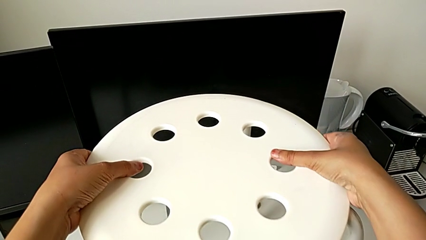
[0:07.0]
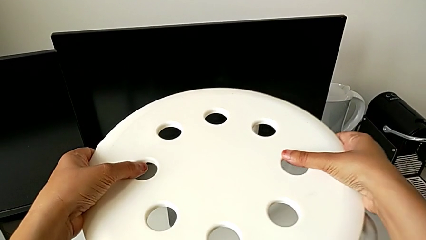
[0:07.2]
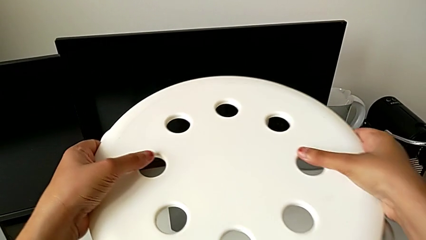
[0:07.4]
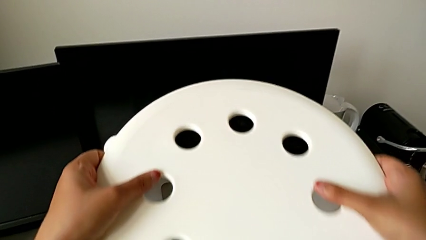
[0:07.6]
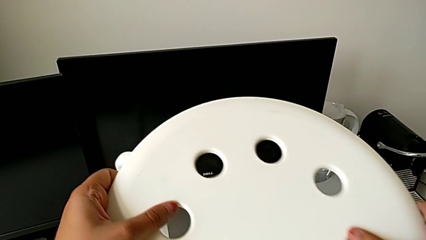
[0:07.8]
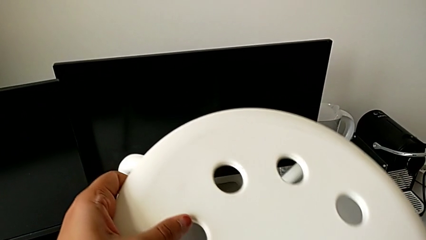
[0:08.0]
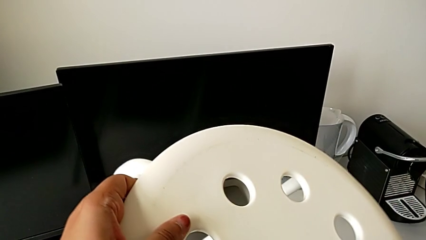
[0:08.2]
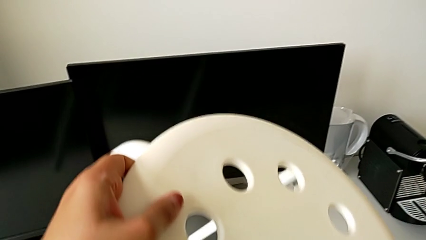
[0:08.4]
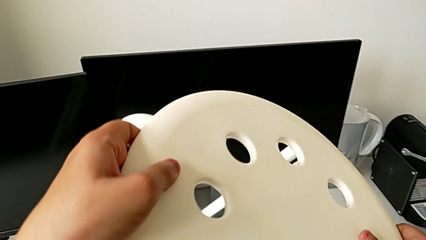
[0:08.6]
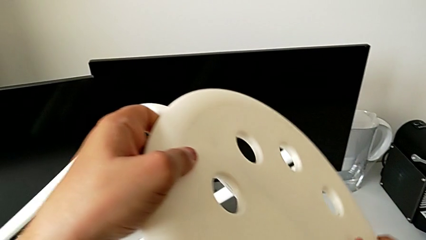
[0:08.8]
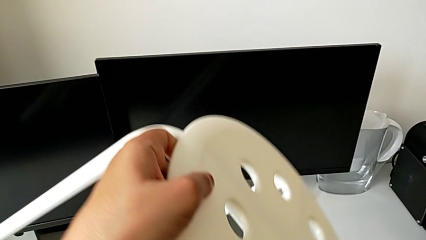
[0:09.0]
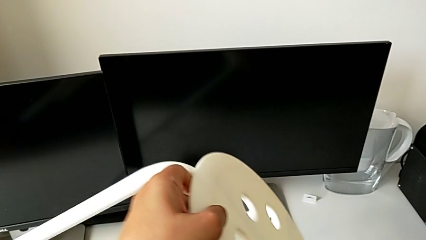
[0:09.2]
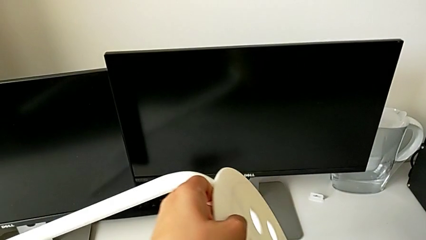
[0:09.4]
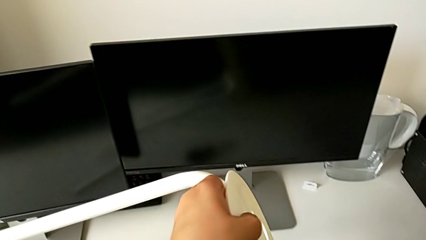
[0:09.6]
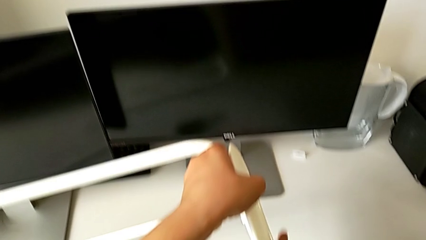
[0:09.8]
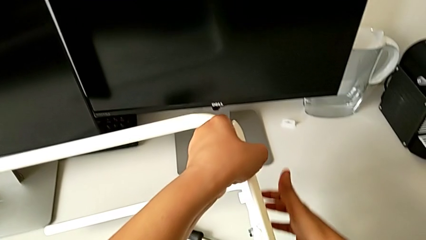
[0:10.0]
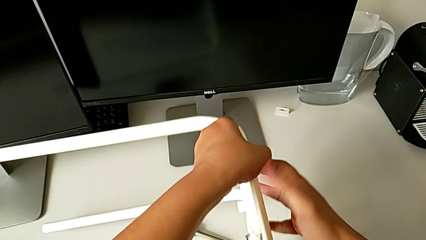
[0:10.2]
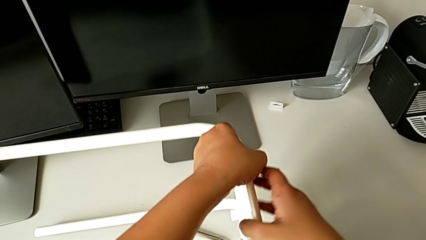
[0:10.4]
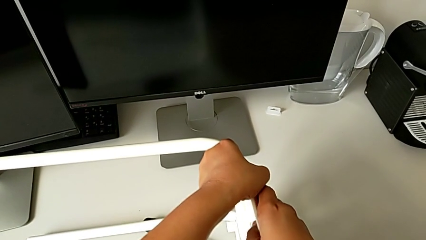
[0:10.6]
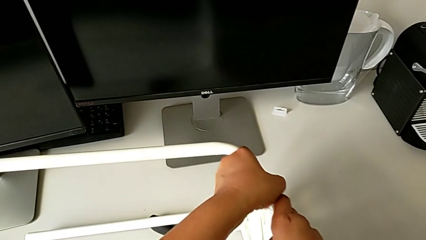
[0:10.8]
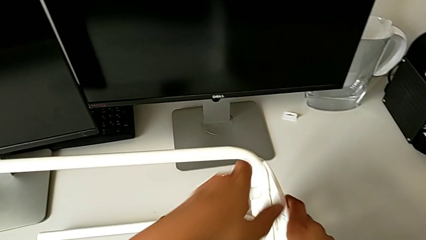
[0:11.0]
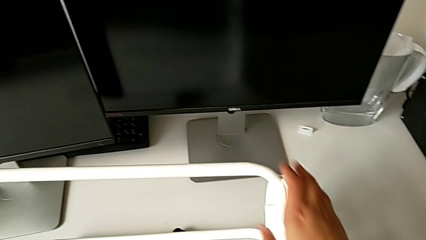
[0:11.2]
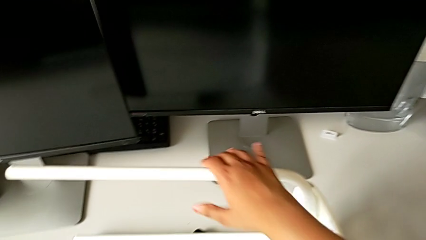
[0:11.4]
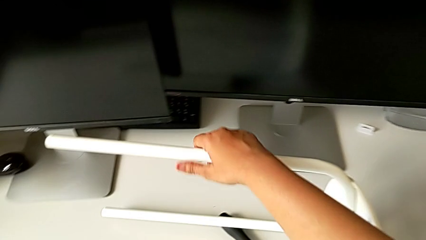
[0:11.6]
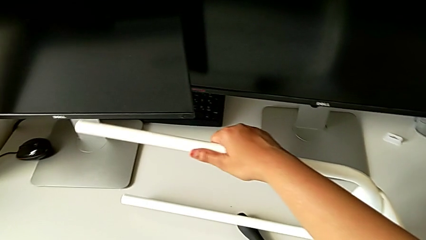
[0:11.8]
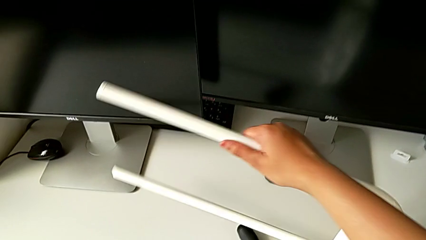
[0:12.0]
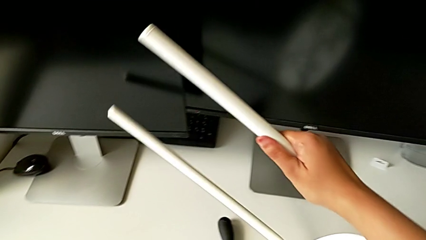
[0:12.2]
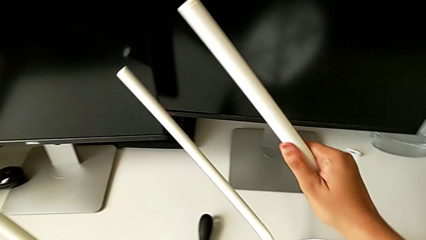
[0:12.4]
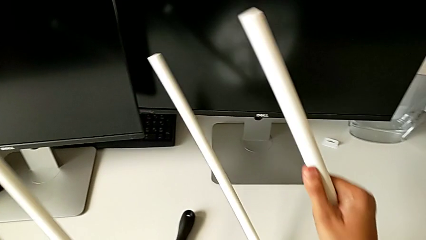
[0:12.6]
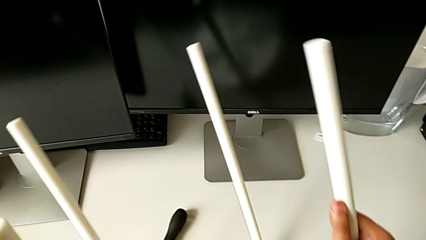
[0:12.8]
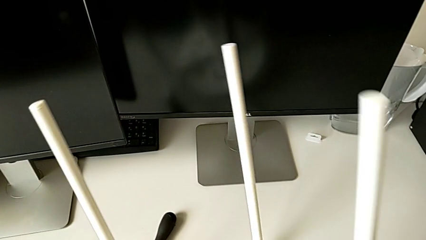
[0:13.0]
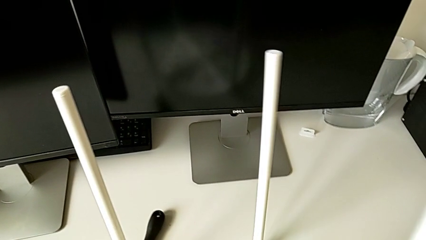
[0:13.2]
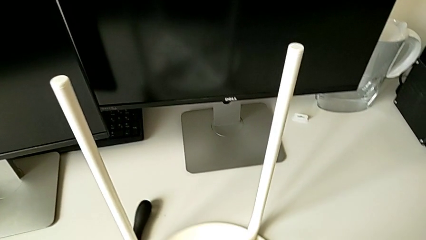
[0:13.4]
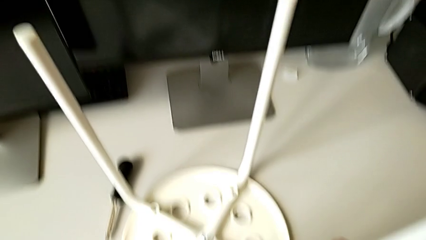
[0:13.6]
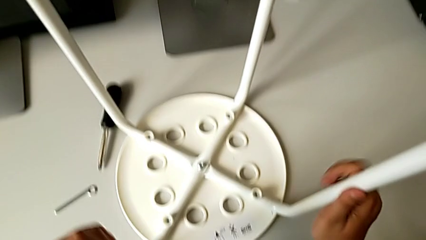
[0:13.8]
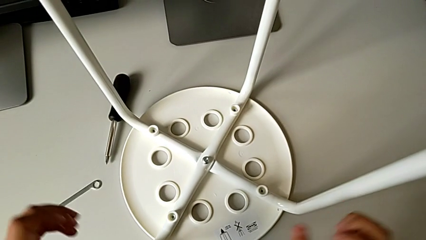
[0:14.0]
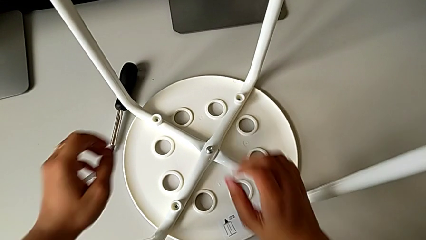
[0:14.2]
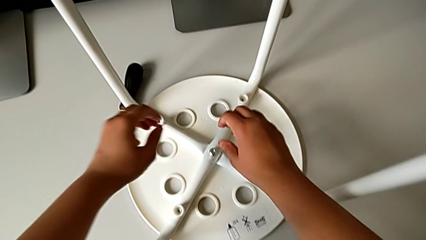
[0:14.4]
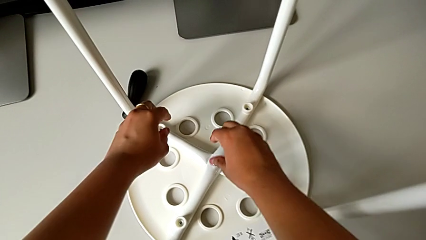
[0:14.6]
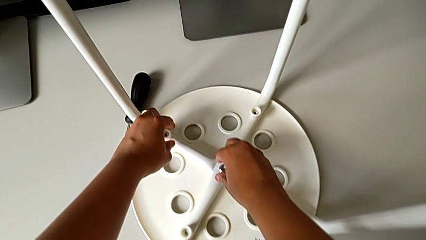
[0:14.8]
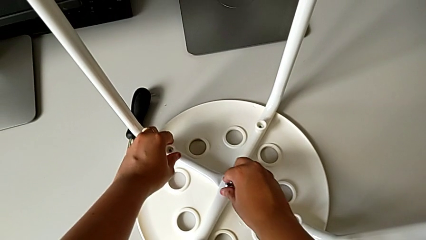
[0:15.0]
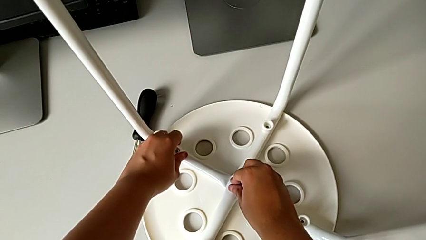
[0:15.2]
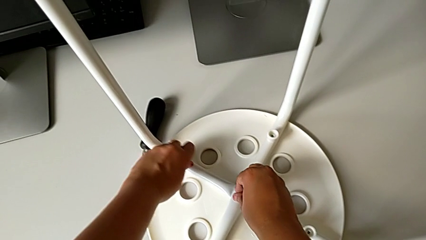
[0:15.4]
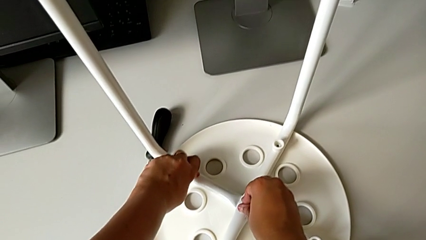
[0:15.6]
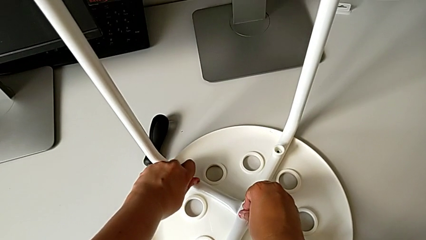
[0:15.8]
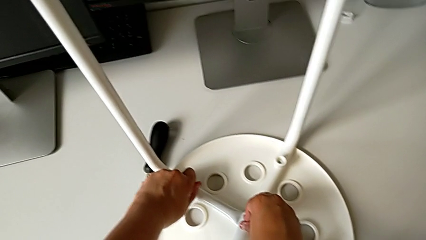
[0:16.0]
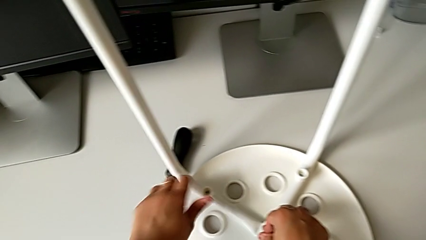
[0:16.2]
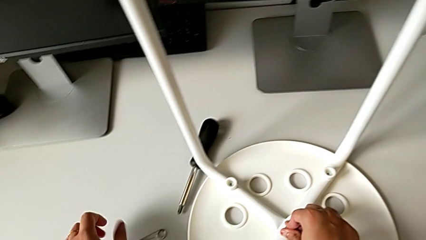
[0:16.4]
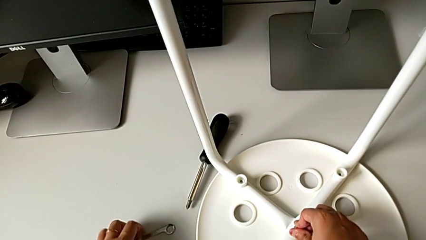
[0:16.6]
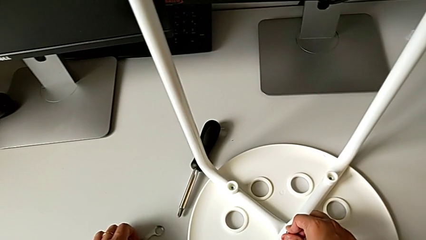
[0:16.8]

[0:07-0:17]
The camera wearer turns the chair upside down. They flip the stool and inspect the washer.

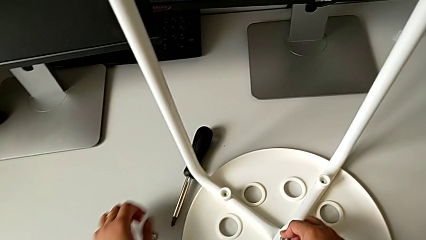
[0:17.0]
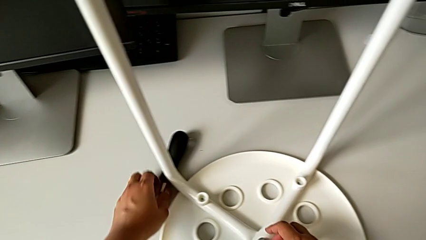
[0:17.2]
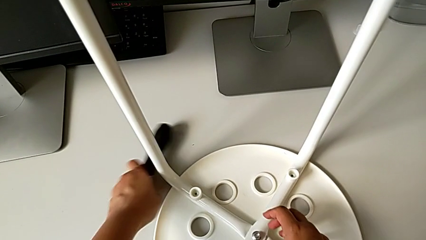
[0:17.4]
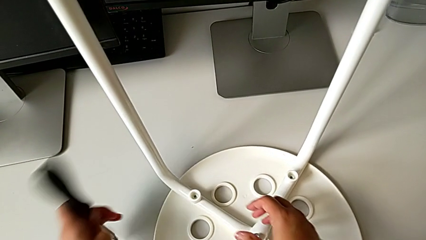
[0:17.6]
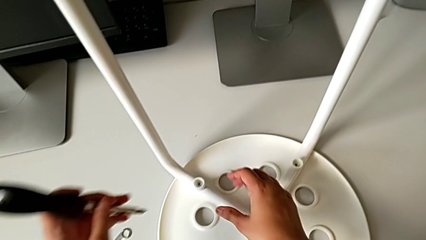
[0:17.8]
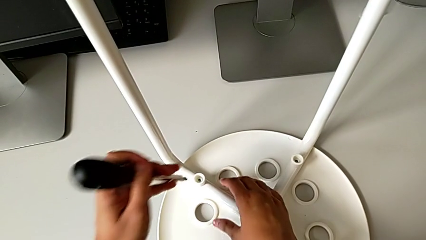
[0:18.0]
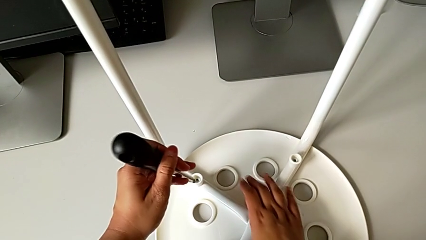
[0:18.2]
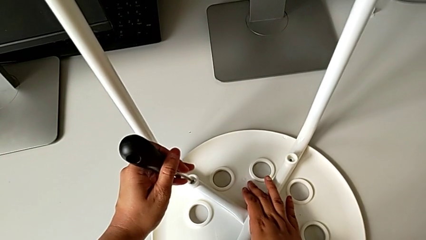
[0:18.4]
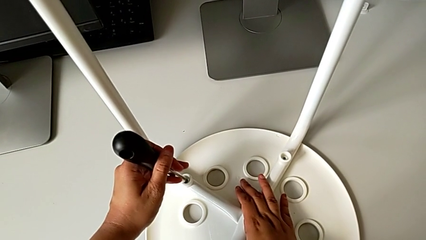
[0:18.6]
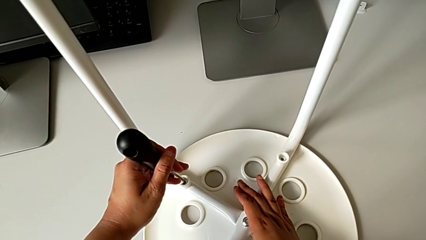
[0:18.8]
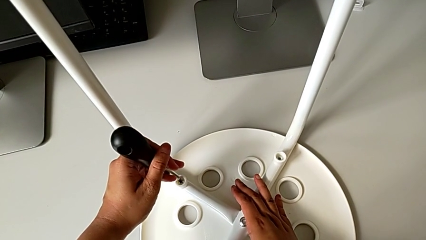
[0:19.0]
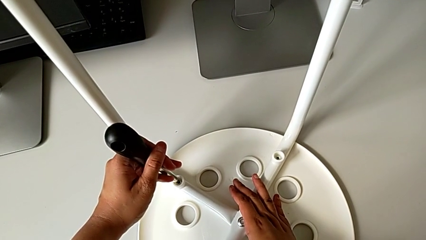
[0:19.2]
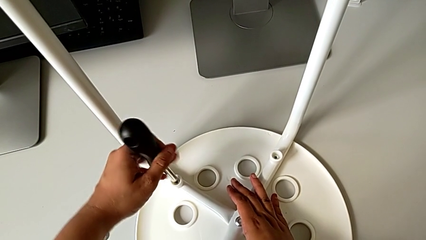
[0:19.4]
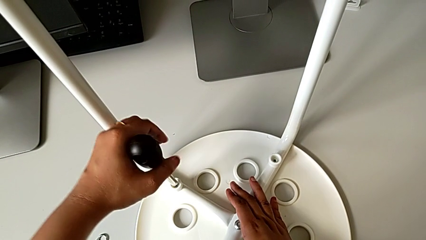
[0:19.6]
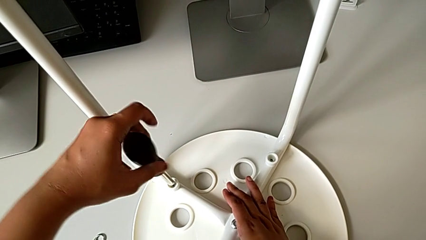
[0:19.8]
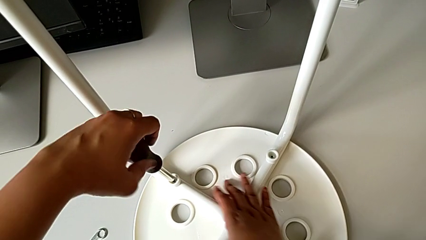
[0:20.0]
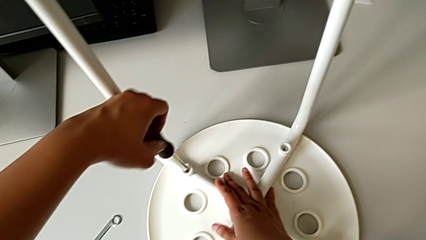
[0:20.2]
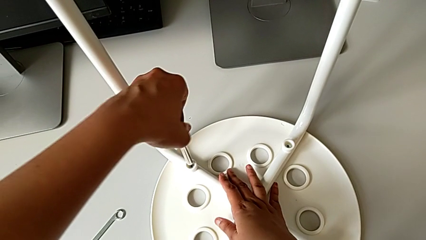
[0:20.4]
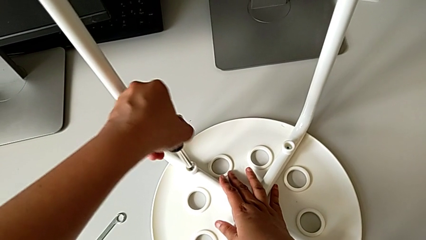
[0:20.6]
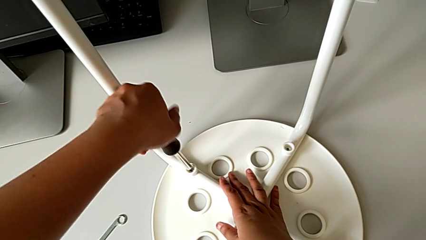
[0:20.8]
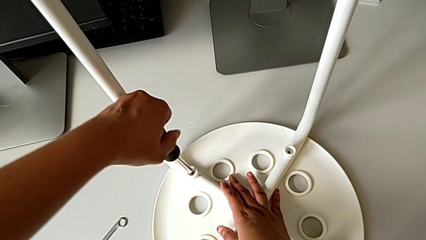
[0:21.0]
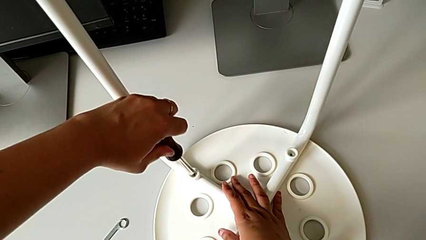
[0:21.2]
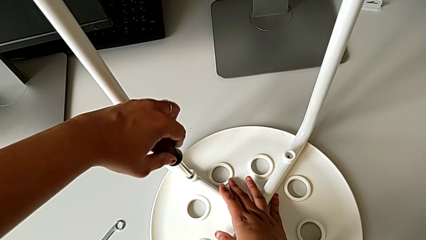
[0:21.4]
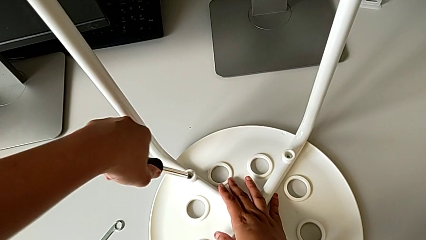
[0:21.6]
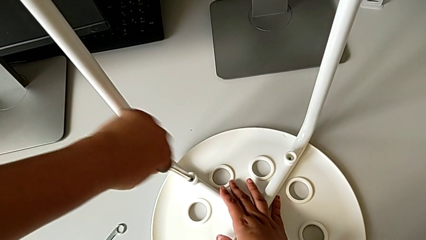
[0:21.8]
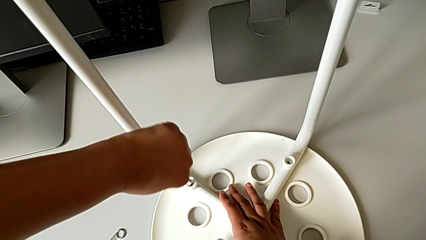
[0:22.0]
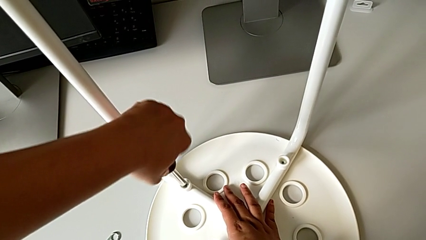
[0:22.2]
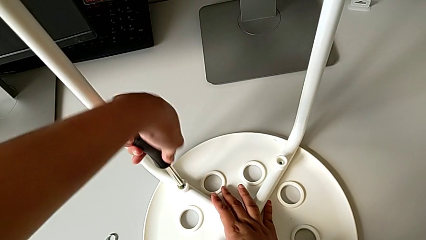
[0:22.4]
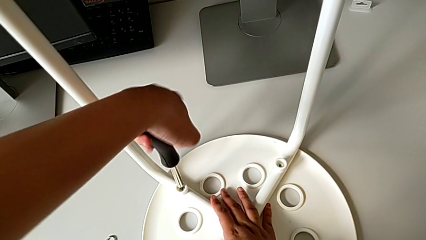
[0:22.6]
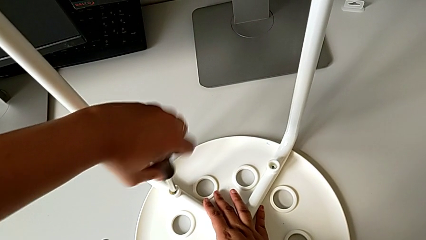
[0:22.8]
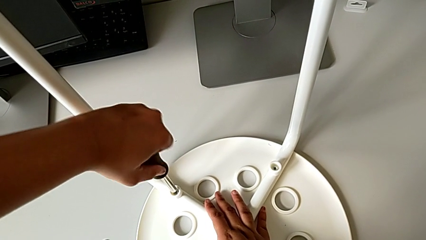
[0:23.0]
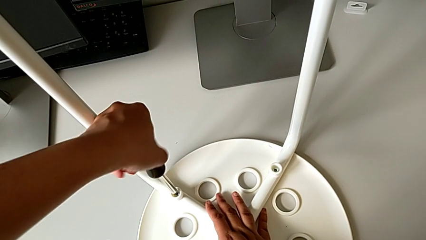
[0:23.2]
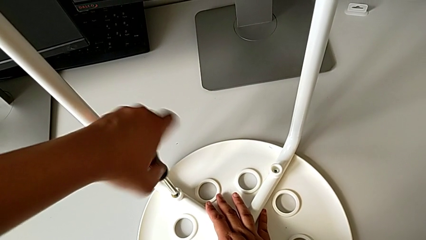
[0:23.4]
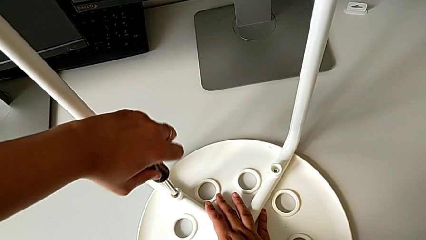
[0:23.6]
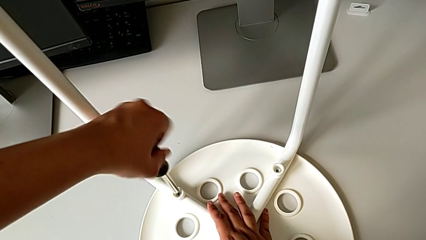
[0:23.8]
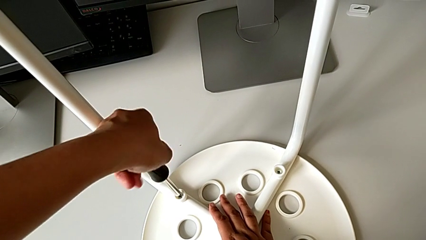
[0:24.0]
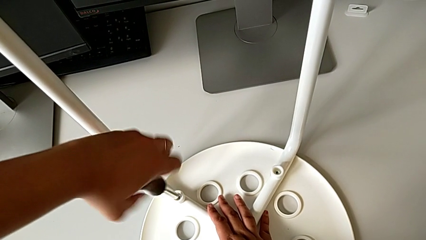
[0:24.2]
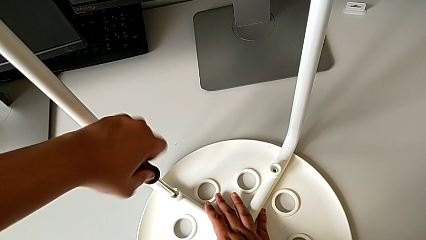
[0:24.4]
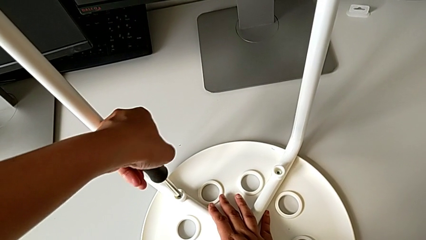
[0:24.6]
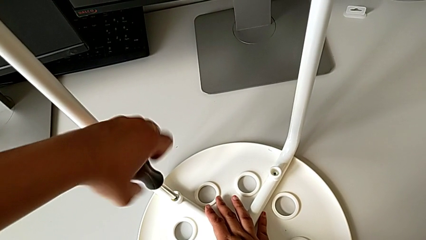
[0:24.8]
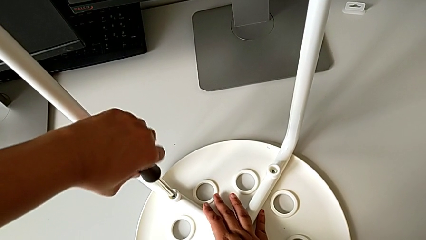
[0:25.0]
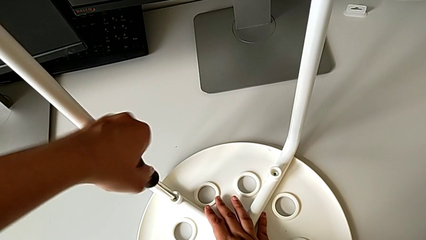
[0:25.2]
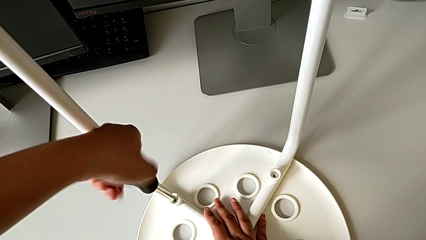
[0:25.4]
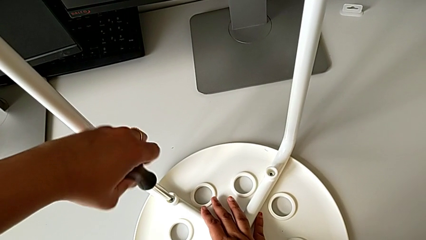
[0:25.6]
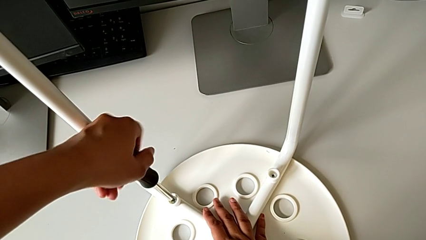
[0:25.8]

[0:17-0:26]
The camera wearer is using the screwdriver to unscrew the first screw. They grab the screwdriver, insert it and begin to unscrew the first screw.
